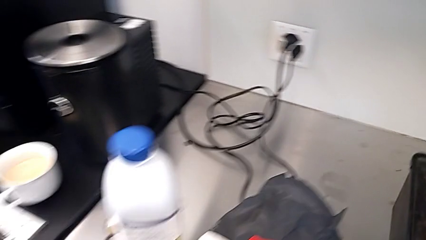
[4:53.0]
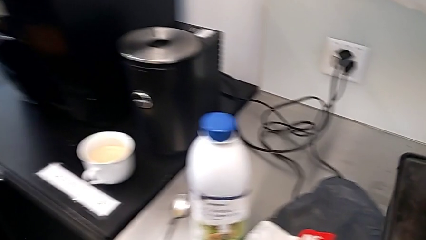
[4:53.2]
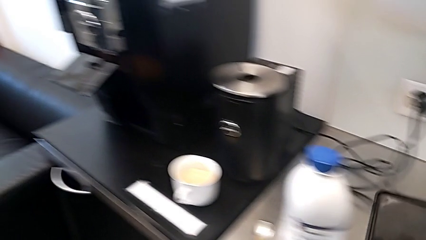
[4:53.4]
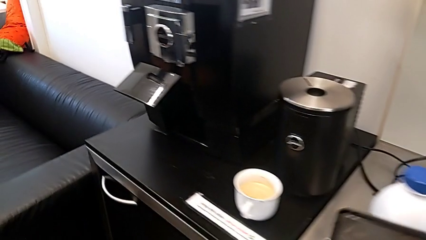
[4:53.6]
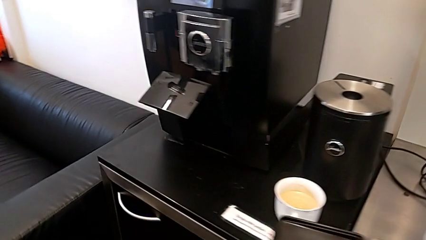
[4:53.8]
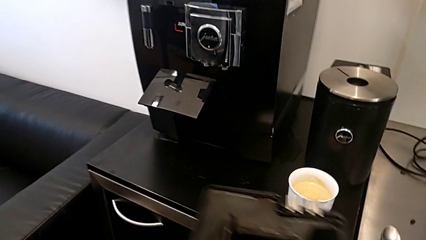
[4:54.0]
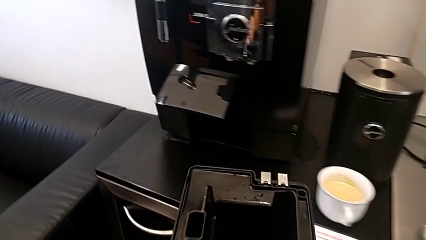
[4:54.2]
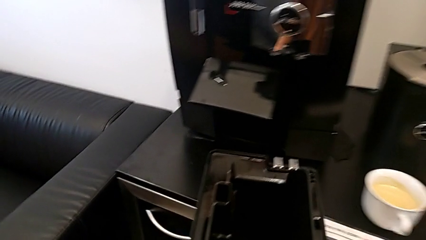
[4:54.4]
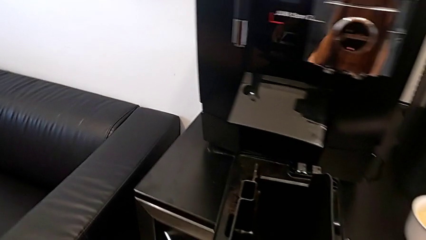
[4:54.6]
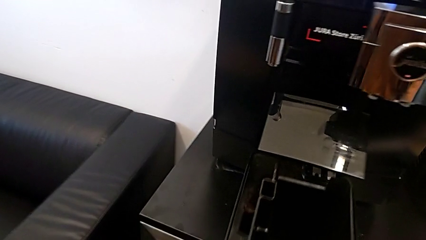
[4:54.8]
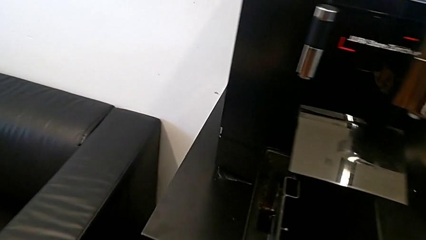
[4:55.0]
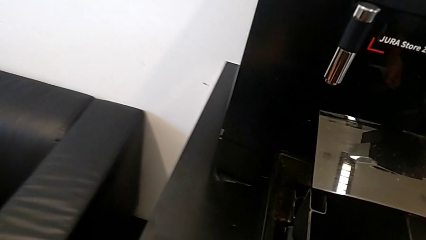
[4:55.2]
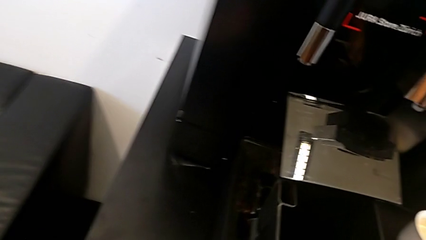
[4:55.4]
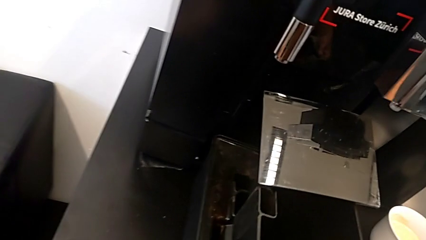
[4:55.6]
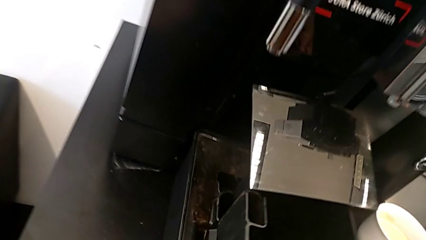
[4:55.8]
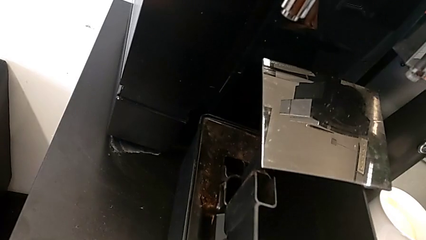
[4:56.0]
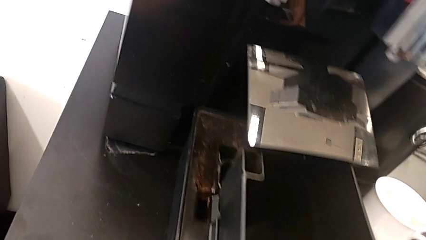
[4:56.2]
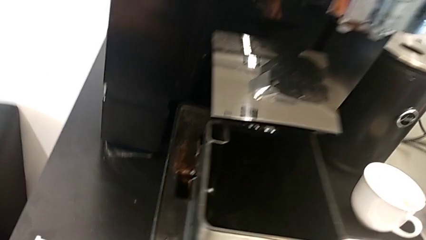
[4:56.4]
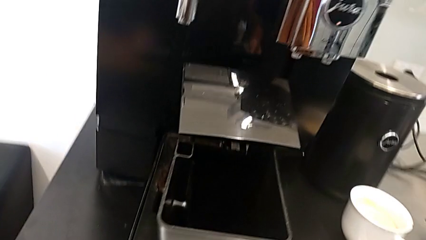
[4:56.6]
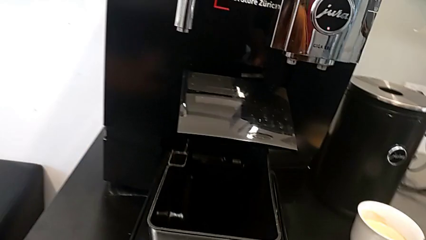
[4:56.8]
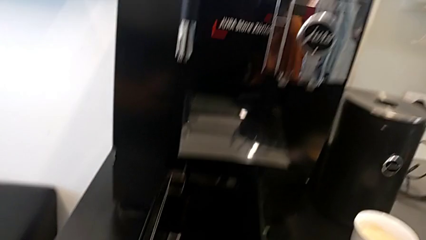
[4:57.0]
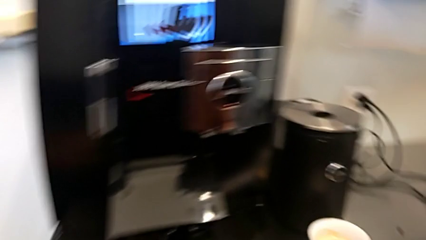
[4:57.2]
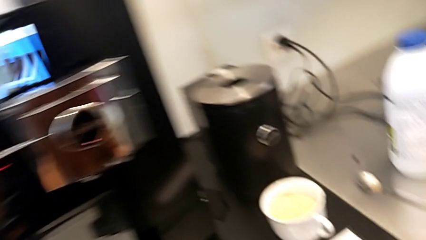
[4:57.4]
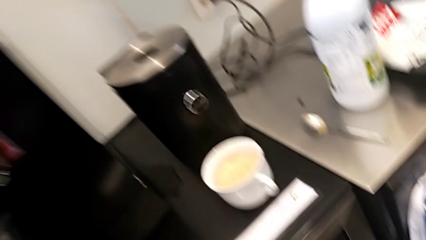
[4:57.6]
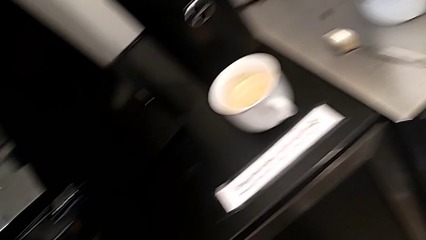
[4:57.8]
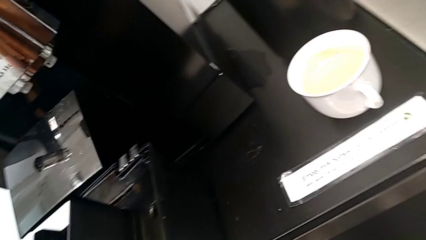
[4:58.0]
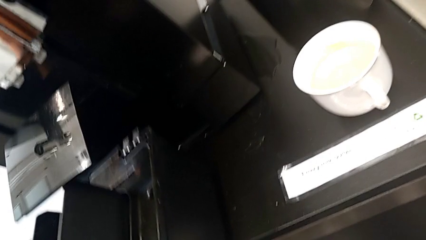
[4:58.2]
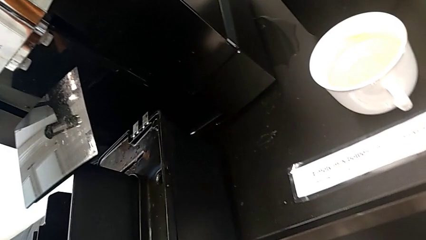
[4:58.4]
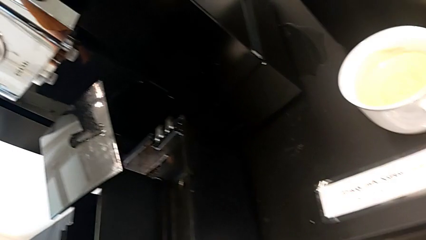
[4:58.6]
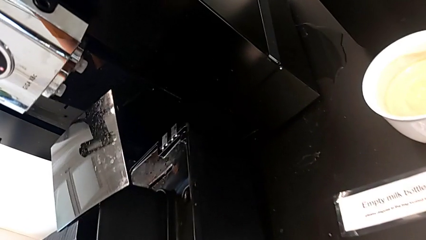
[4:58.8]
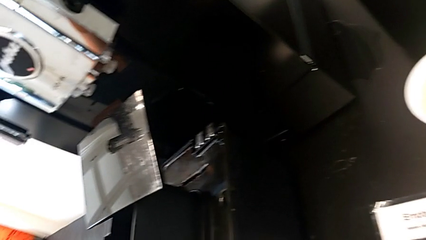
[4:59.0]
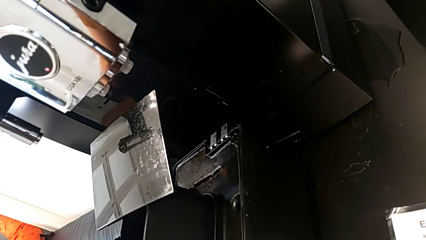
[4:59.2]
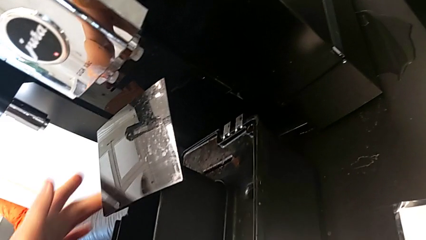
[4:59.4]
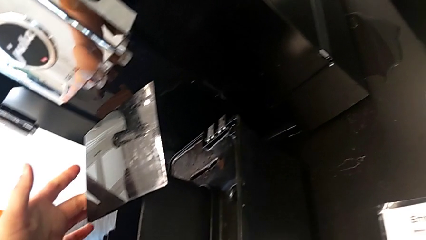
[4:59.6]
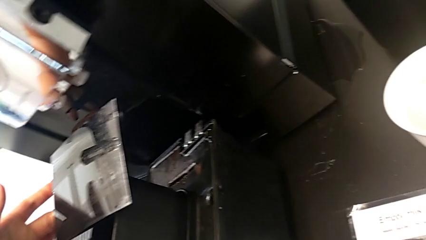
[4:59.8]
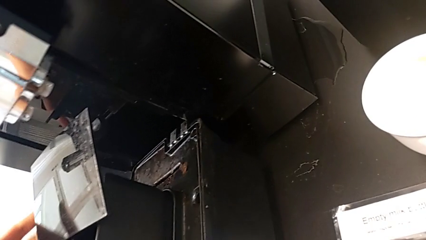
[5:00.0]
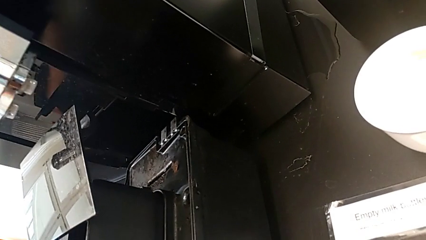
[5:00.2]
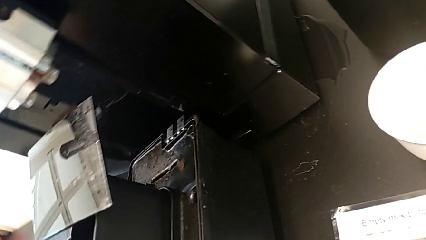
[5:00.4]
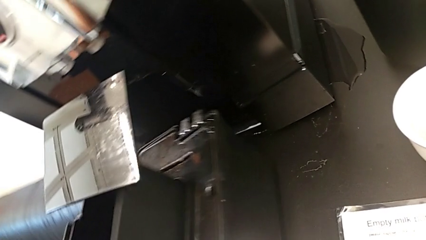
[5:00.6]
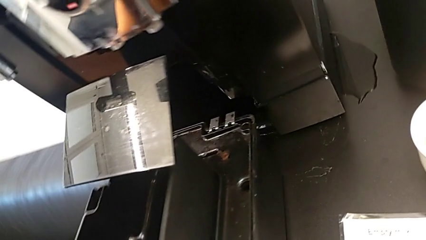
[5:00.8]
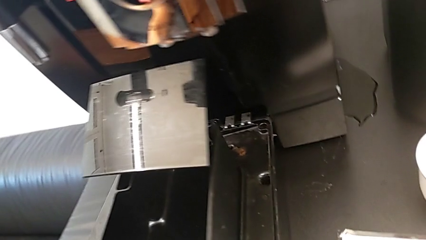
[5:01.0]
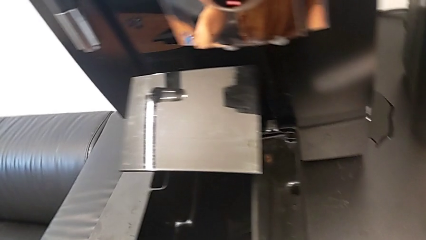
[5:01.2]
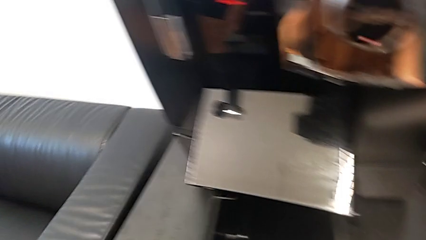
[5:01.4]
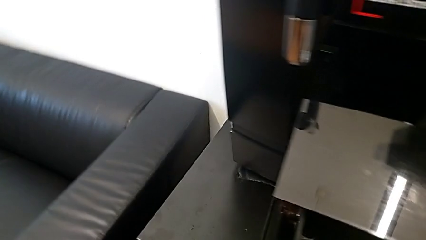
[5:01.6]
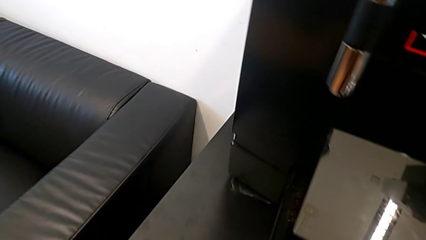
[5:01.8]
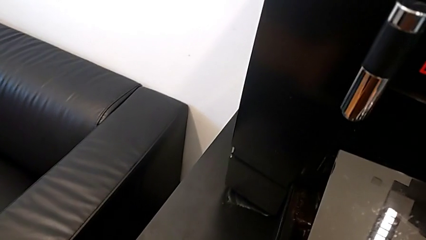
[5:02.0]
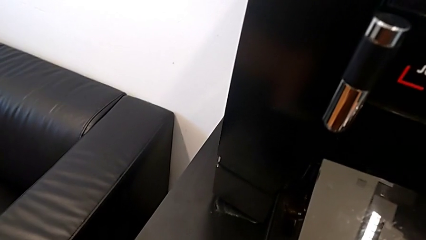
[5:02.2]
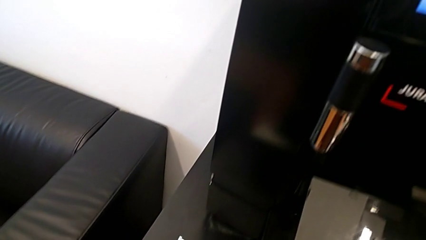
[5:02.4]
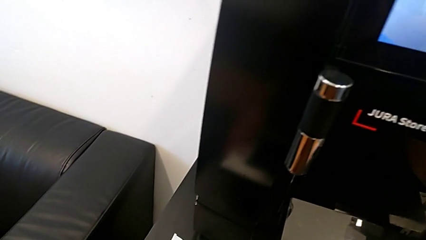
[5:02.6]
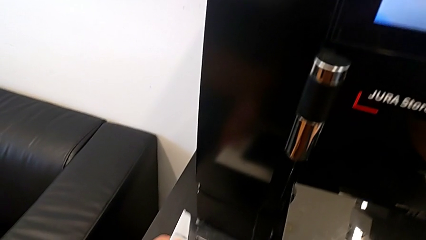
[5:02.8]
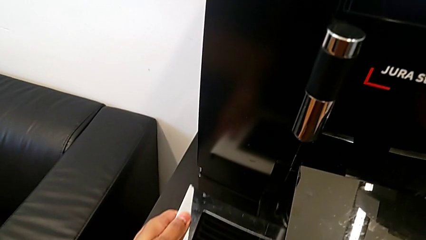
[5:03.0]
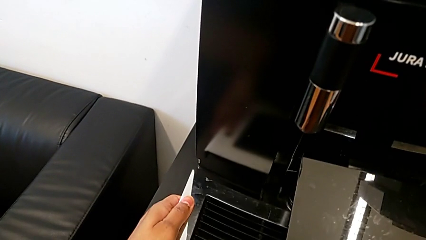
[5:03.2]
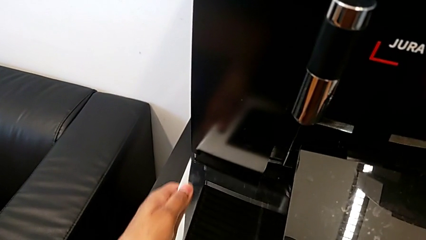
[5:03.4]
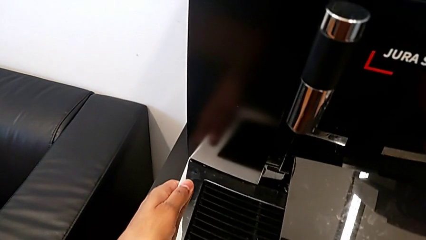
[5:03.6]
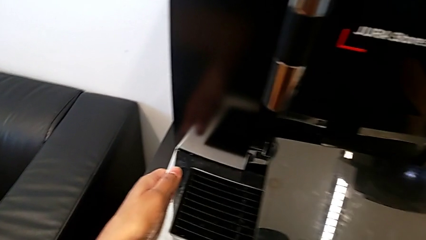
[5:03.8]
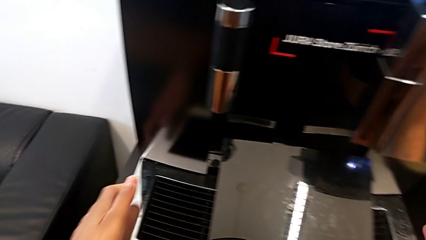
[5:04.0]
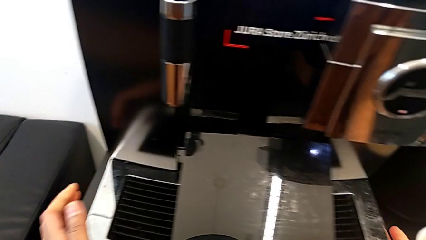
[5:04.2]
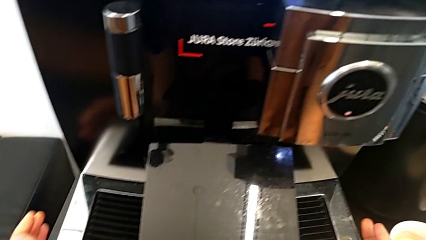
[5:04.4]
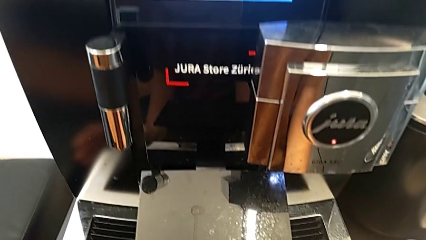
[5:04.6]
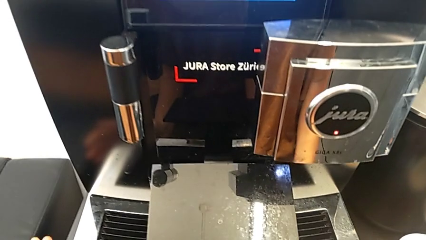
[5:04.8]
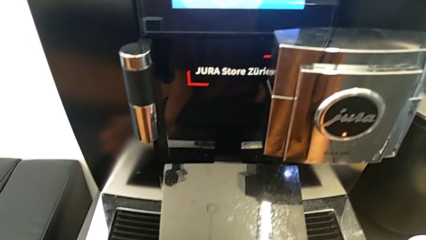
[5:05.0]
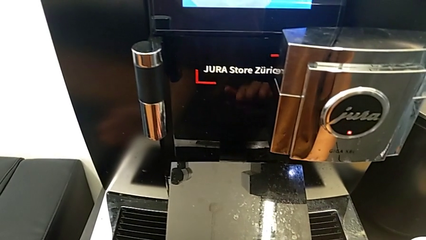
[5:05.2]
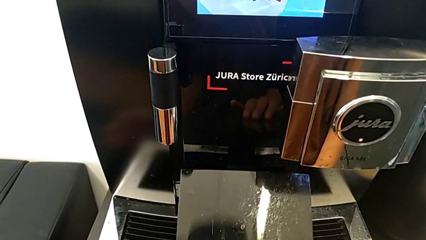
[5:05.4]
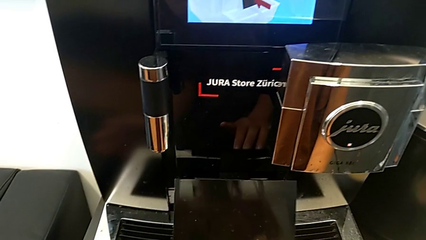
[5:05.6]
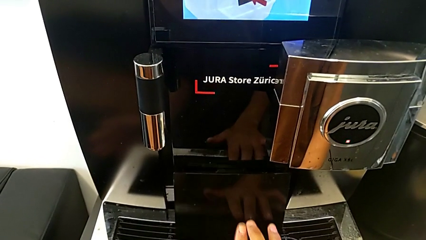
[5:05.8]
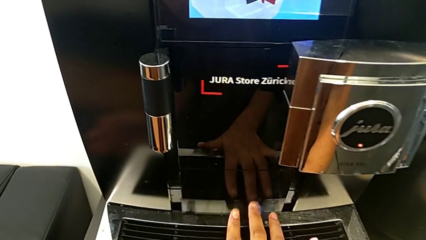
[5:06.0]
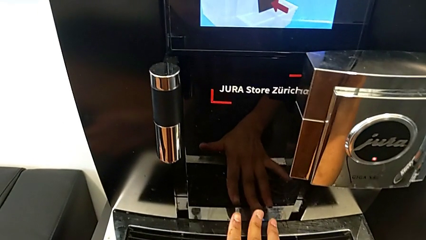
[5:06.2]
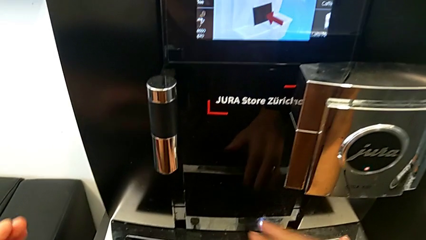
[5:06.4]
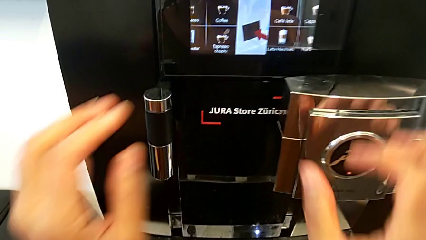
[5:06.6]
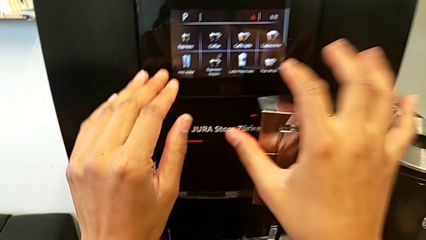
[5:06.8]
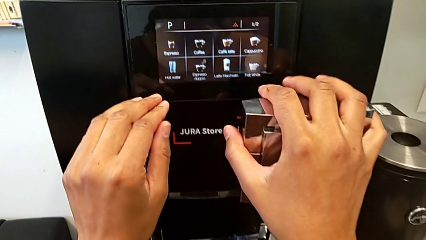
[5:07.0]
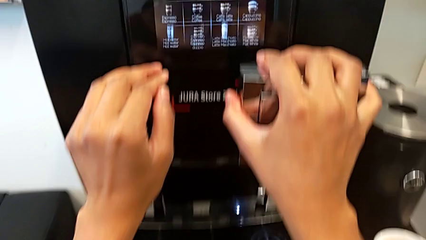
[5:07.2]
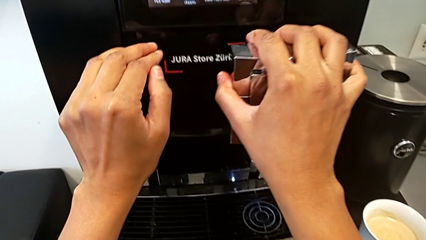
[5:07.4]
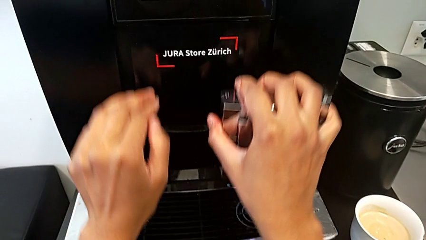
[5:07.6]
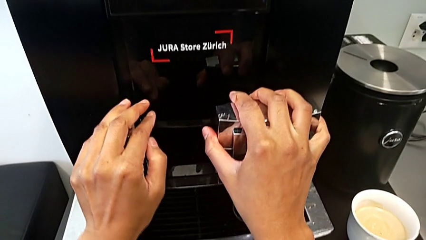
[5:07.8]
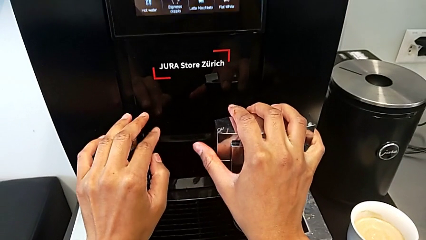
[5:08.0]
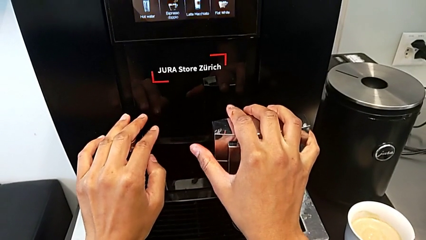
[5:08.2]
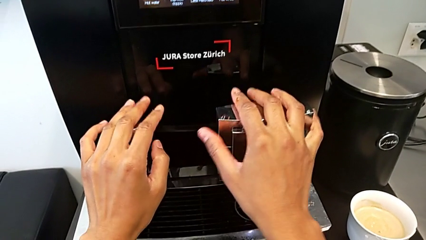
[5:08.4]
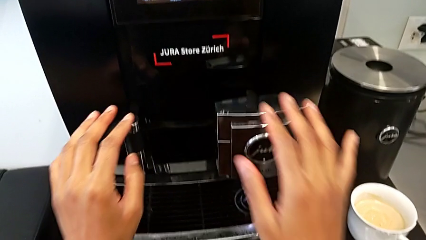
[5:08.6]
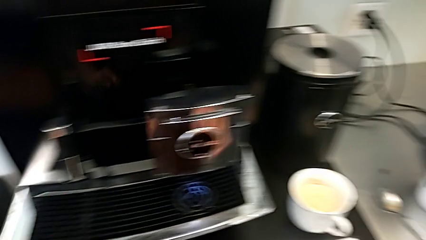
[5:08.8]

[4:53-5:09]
The camera wearer inserts the drip tray into the espresso machine. They align the drip tray, insert it, close the front panel door, grab the dispenser and push it.
